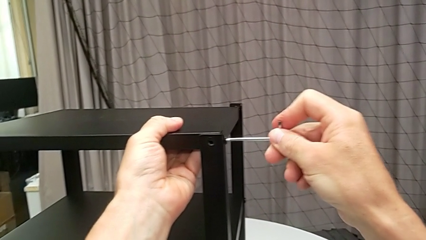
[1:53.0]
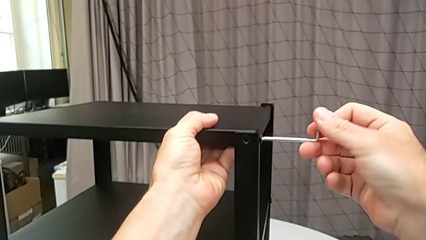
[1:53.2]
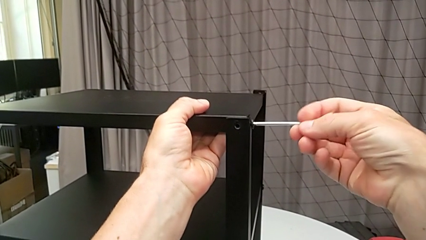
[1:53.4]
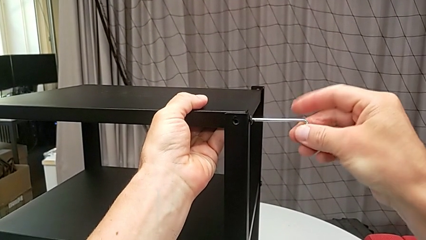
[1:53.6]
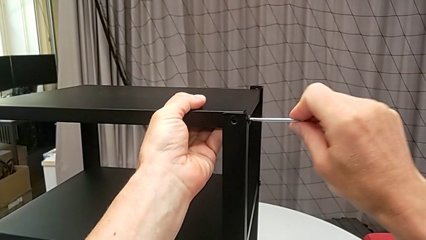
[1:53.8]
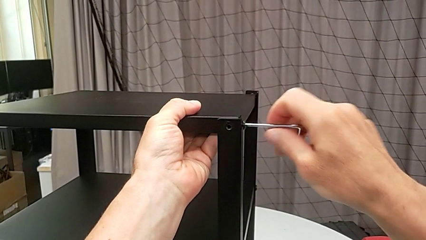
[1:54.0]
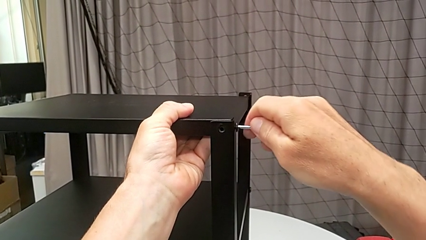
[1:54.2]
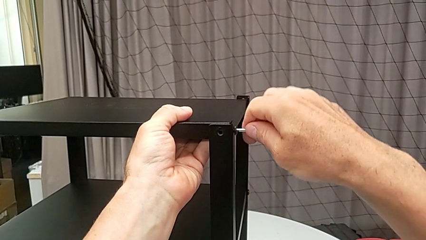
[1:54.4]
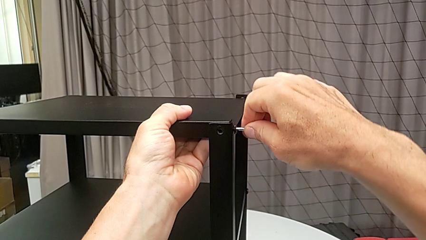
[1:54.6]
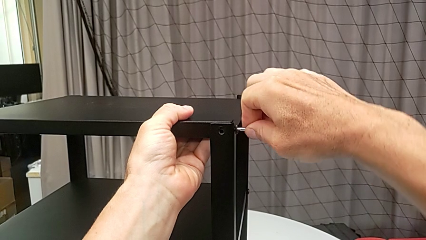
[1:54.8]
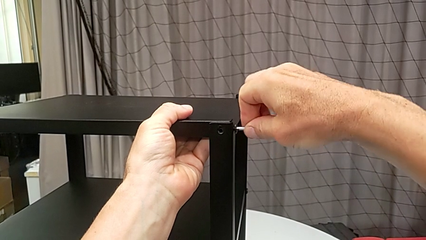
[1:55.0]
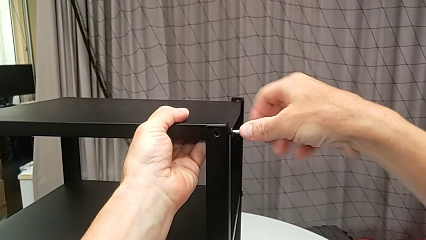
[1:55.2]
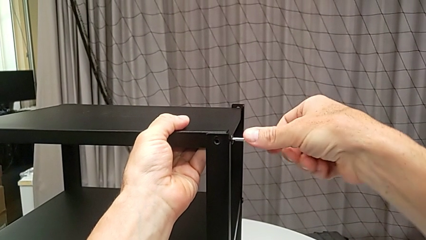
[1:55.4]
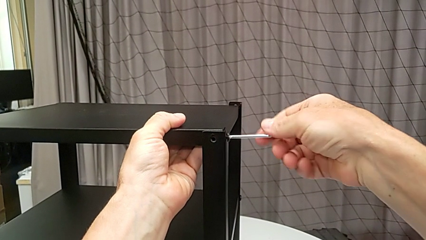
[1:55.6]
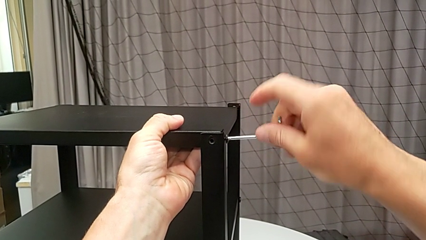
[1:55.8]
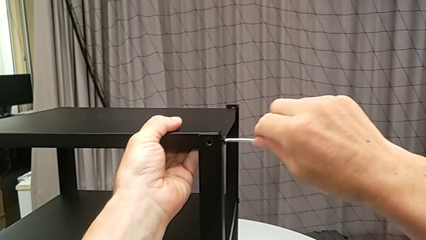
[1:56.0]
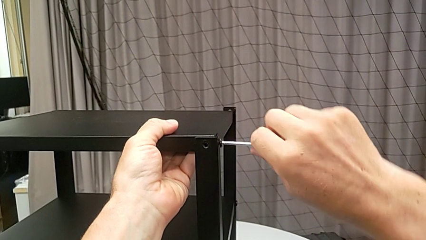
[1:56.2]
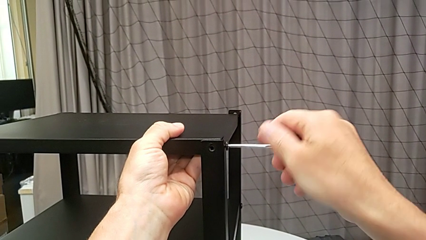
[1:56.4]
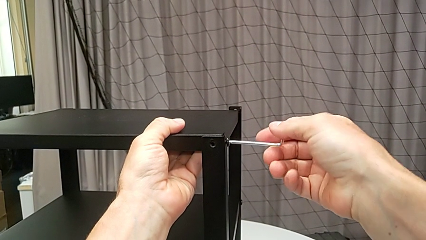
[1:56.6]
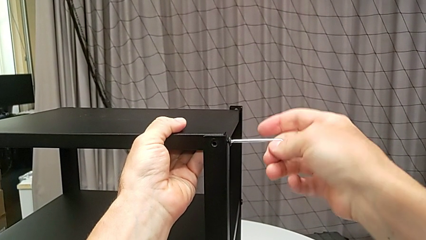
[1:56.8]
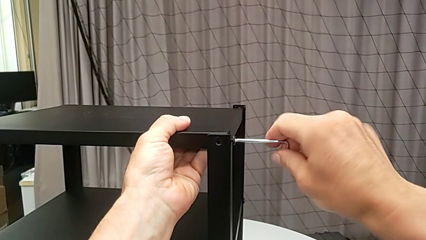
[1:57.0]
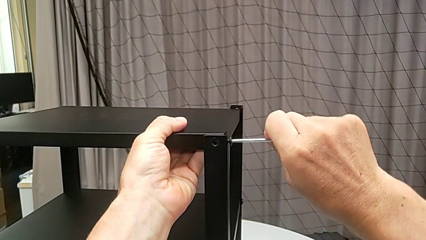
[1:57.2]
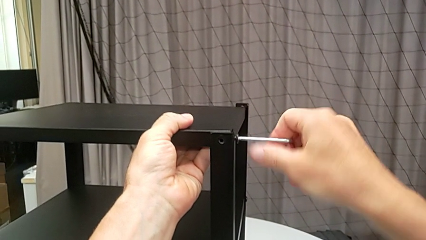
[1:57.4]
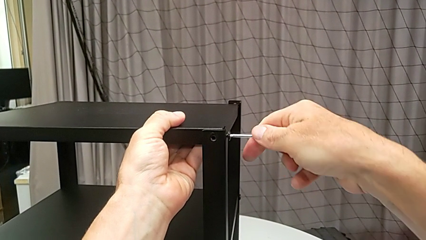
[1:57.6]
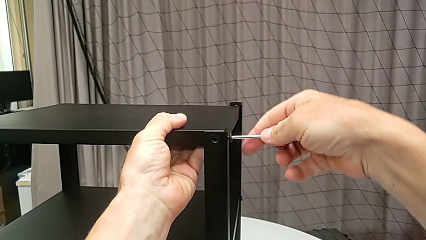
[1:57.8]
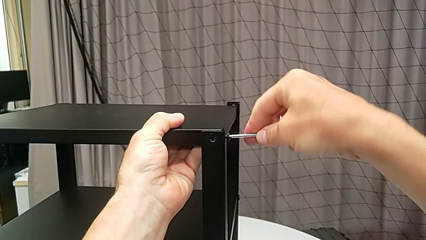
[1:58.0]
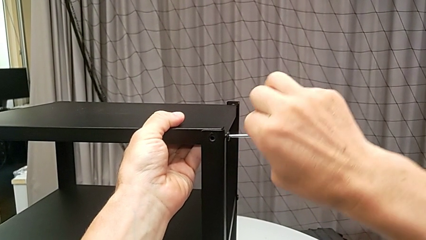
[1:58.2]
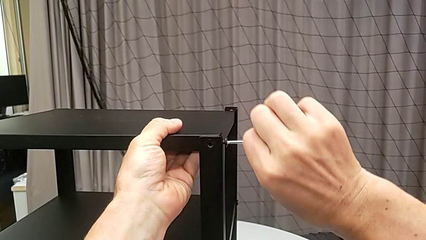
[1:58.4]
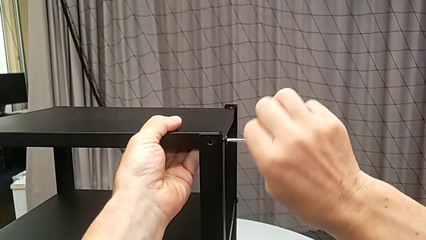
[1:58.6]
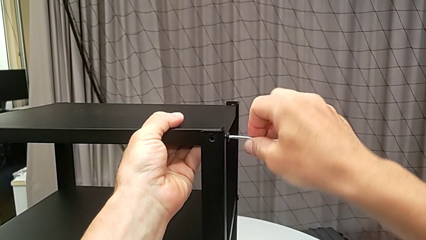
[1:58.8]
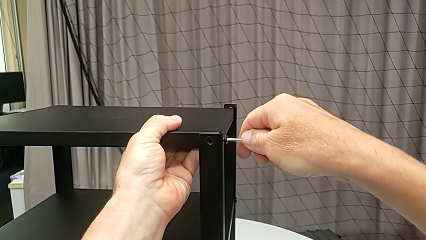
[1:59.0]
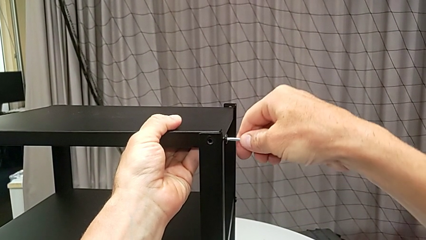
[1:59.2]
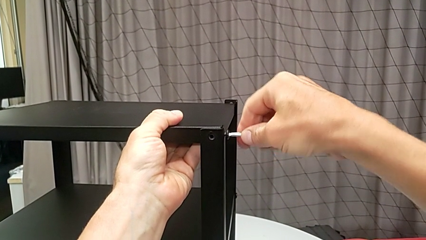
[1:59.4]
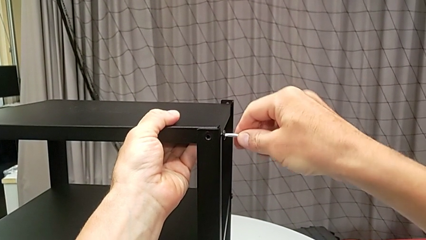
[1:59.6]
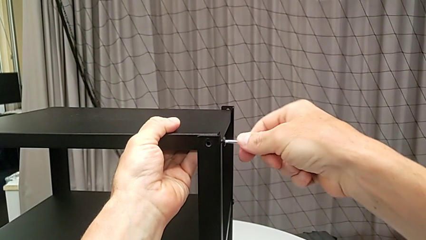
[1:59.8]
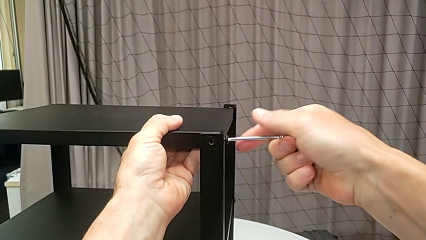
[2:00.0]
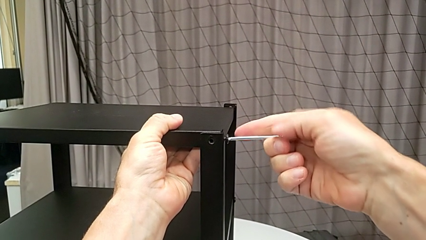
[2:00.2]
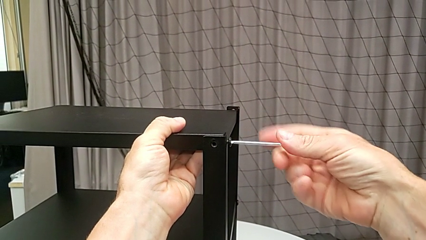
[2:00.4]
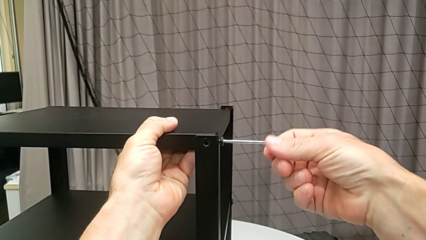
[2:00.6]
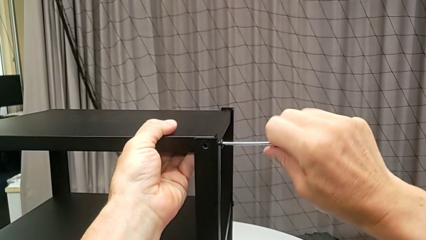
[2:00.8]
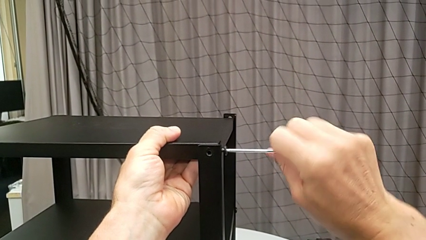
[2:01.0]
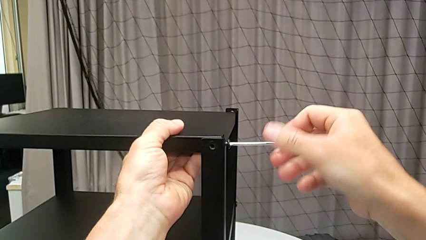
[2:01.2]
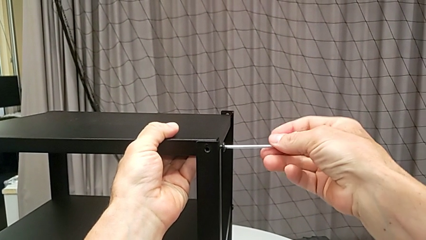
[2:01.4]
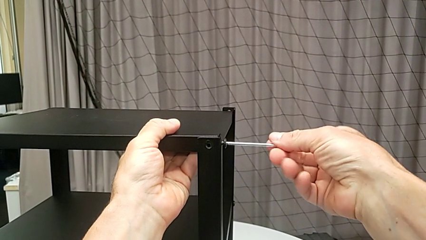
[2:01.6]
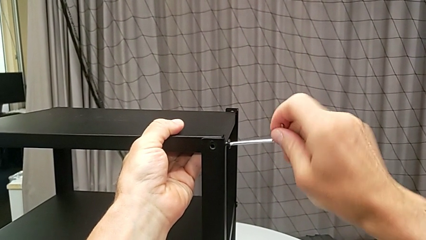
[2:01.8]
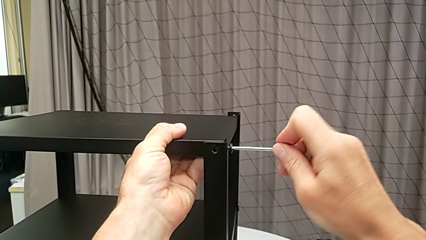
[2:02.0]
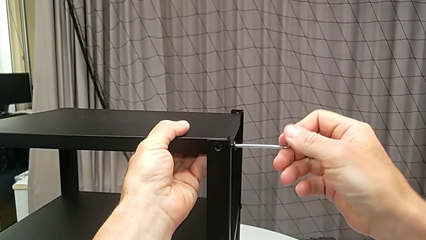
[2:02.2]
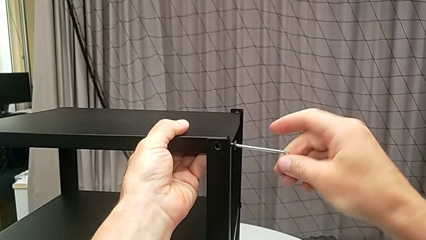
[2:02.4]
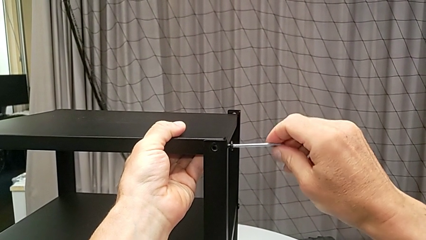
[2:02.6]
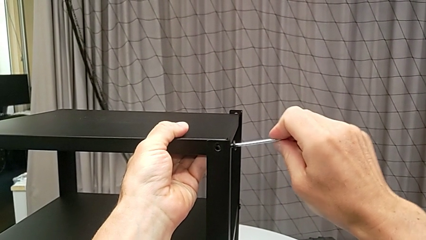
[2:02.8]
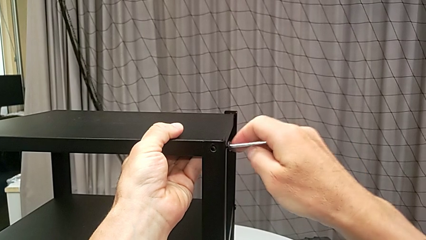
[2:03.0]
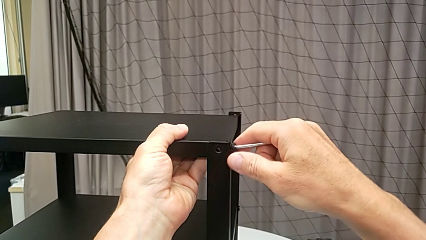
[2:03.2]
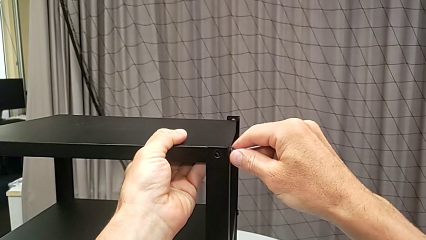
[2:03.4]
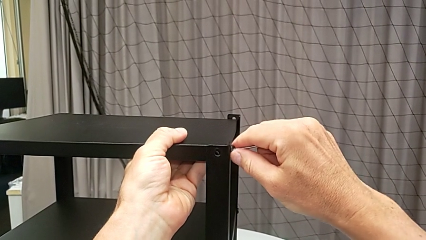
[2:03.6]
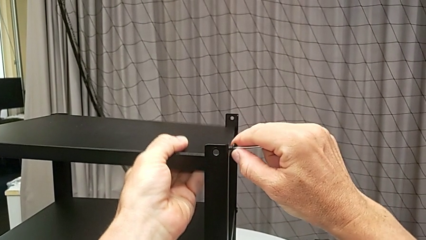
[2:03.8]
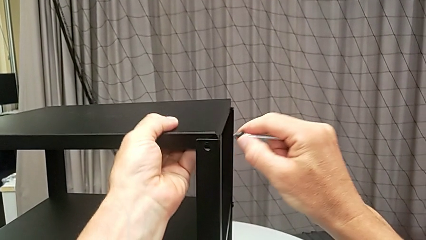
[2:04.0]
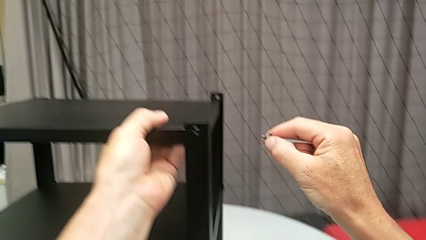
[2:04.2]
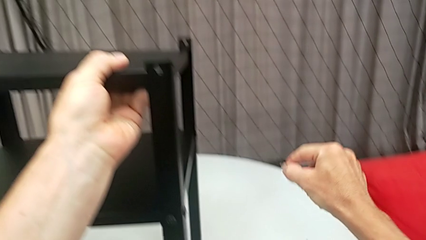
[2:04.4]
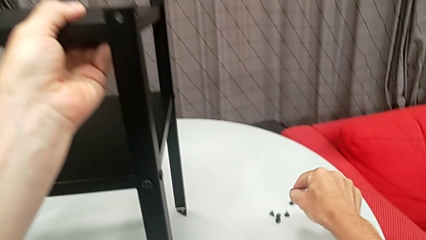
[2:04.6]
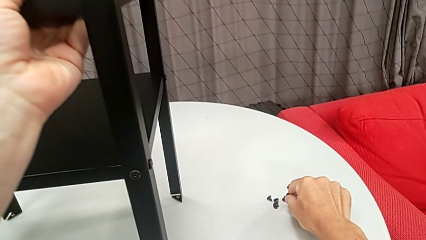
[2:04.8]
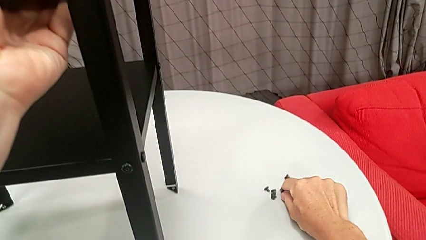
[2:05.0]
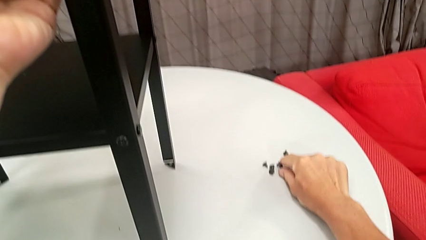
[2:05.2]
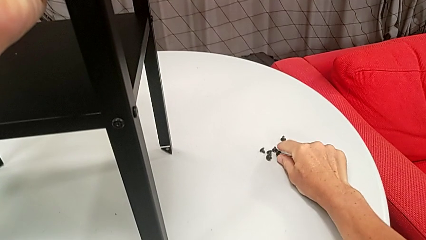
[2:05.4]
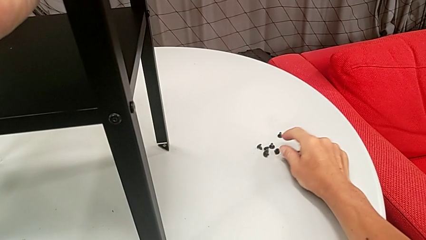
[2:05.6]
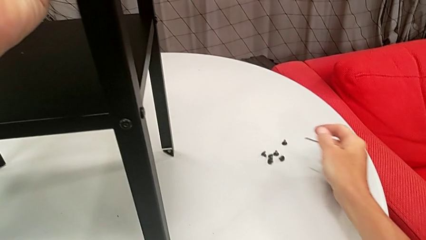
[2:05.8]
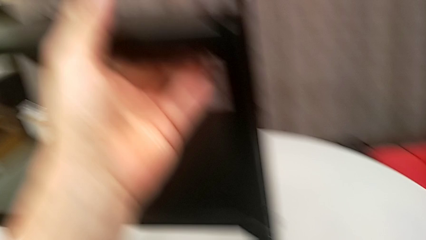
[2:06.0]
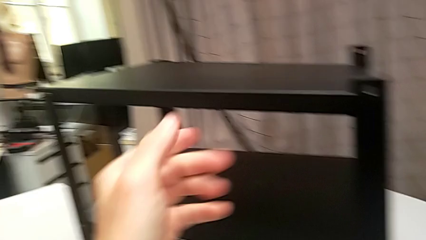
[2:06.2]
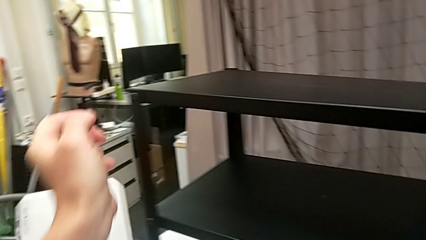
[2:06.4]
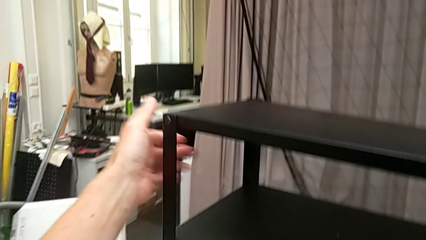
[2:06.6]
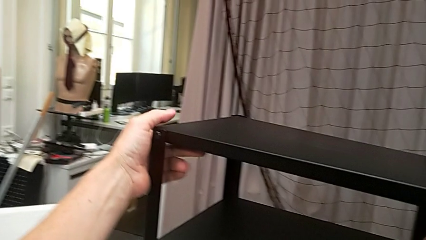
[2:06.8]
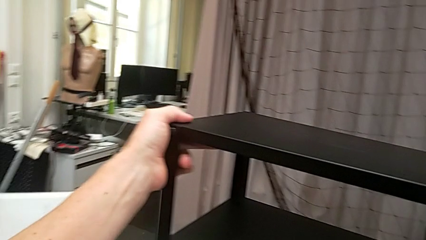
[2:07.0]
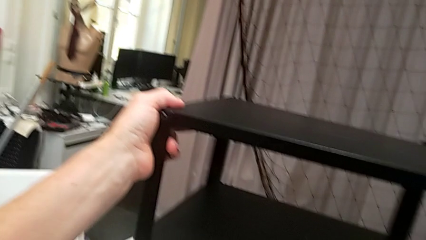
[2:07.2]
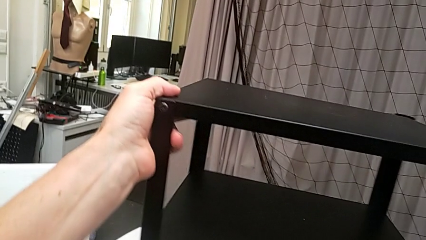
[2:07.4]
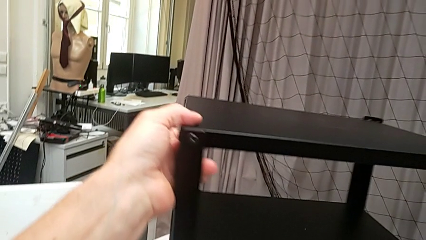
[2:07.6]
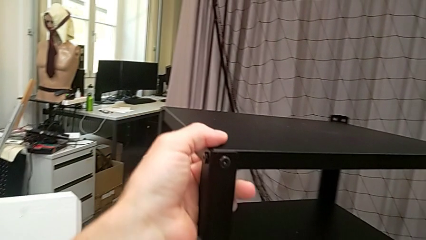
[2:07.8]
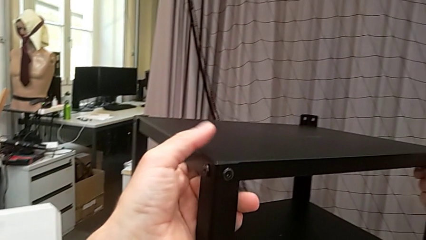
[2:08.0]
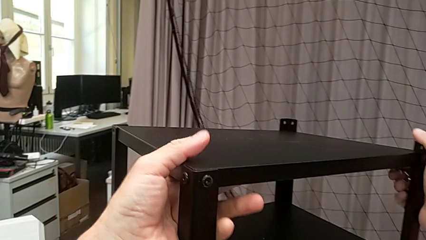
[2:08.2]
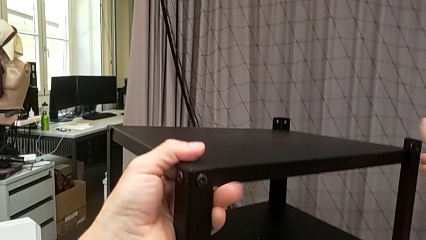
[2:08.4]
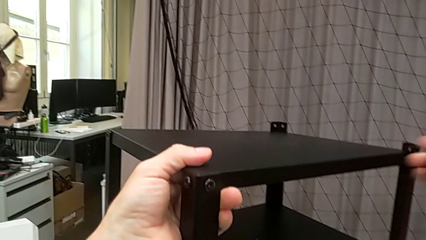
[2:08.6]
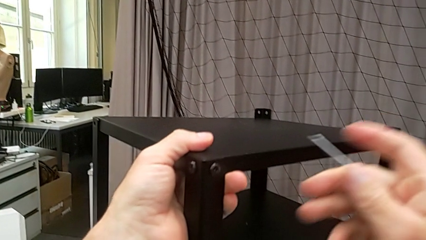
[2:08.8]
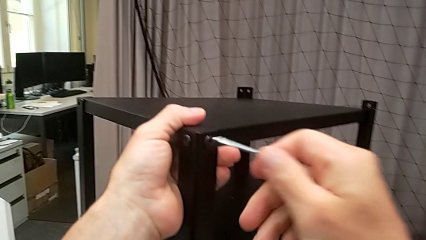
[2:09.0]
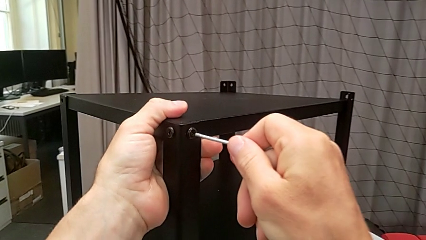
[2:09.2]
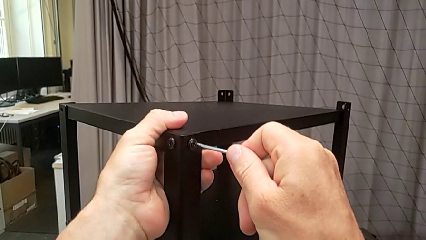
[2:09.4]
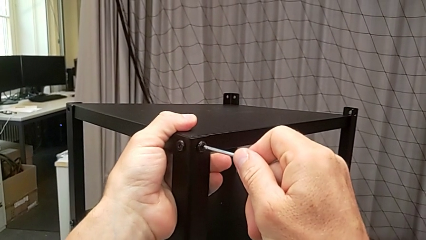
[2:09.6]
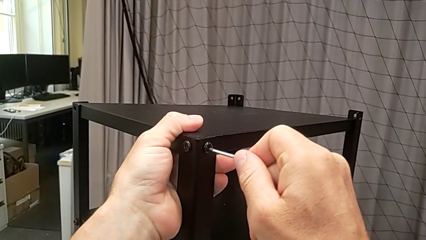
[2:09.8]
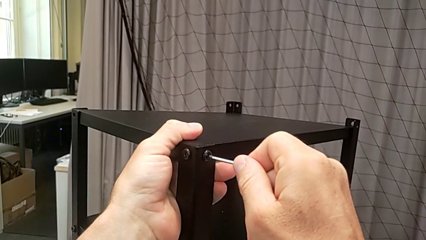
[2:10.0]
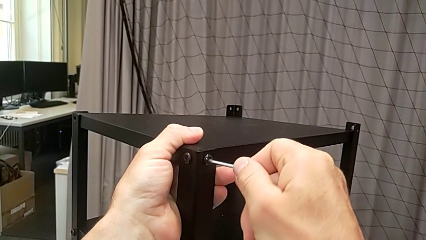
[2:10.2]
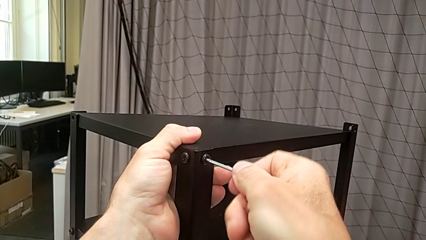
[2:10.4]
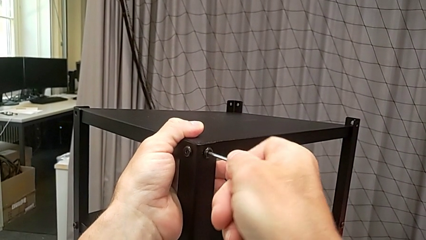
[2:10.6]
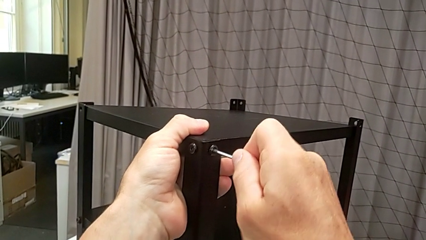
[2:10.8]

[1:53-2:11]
The camera wearer is disassembling the upper tray from the nightstand. They keep screwing the hex socket head, disassemble it, withdraw the Allen wrench, place the hex socket head, approach the nightstand, grab it, rotate it, approach the hex socket head and insert the Allen wrench.
